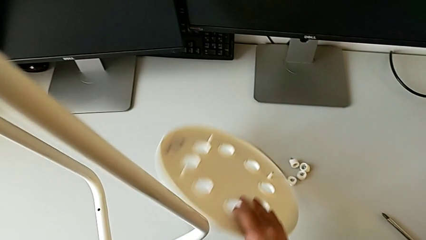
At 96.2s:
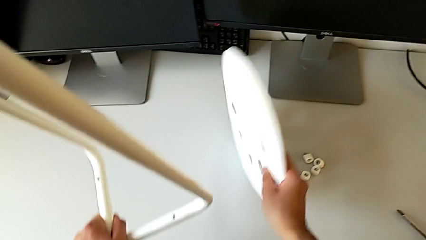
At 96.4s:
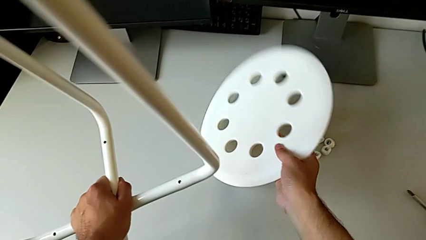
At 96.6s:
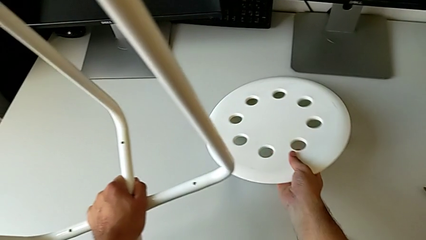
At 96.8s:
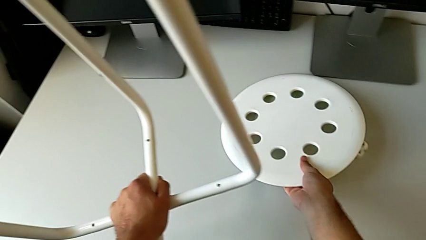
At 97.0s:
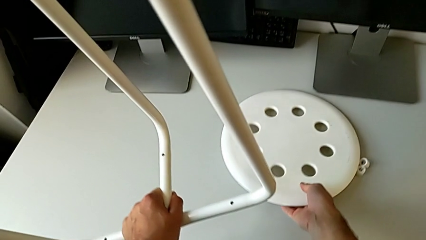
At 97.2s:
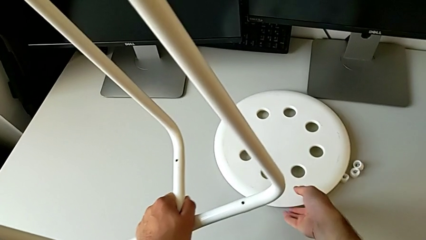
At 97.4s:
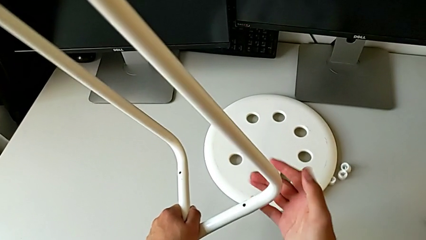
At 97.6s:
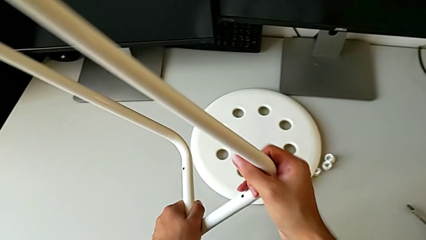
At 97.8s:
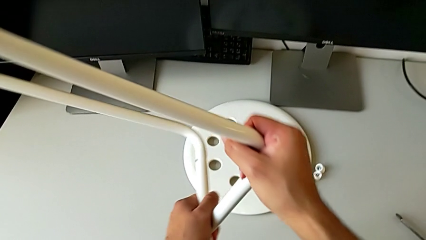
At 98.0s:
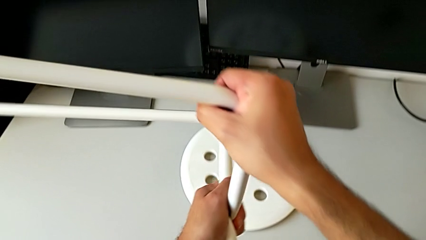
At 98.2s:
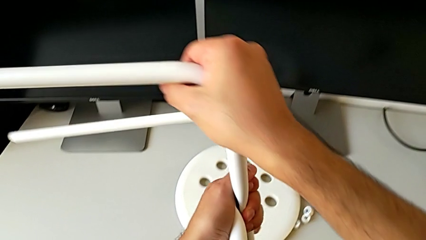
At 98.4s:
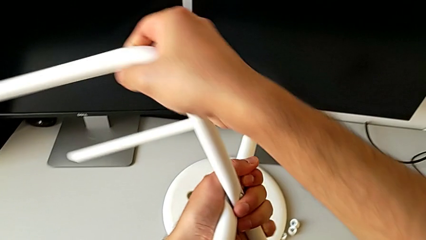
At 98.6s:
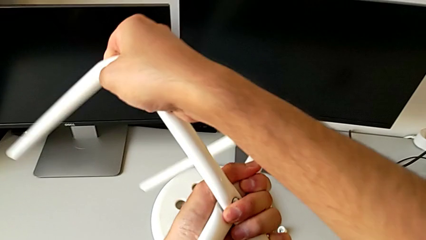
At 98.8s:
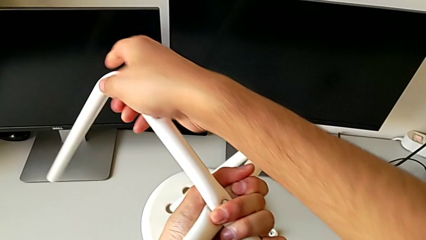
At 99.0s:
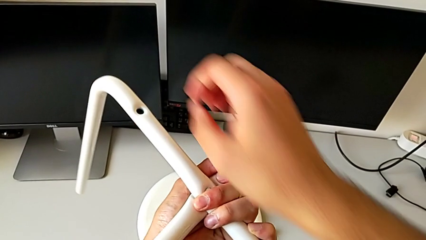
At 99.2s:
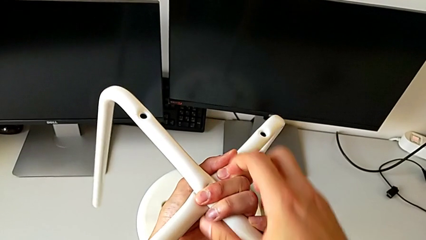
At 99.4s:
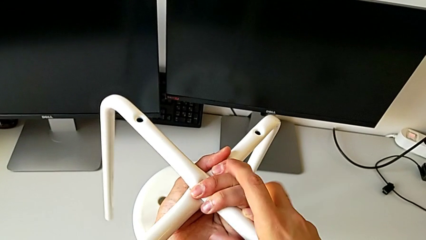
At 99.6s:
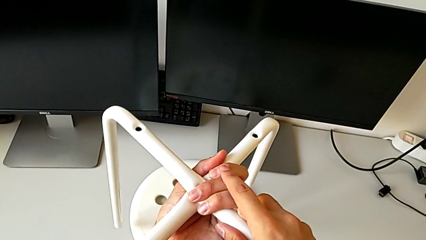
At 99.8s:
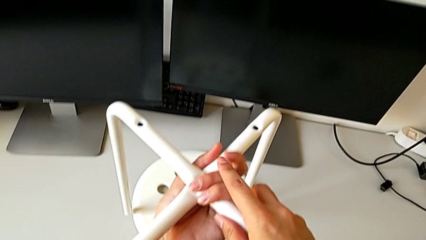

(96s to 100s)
The camera wearer is removing all the screws. They rotate the seat and rotate the leg.

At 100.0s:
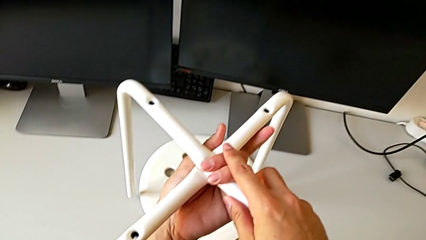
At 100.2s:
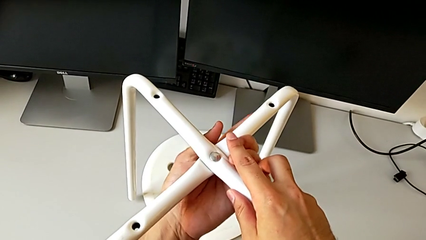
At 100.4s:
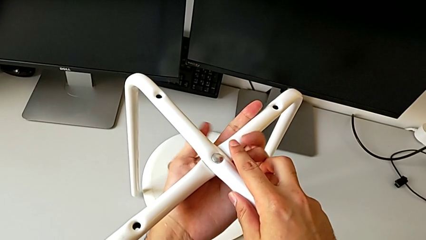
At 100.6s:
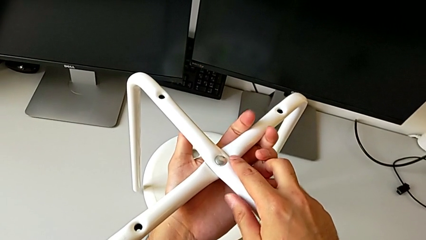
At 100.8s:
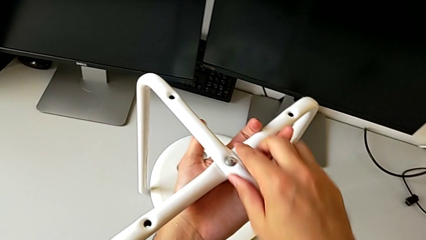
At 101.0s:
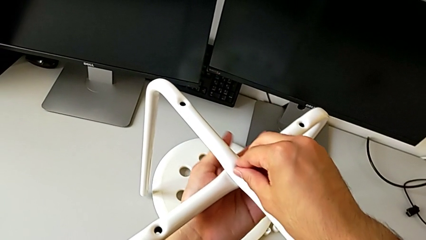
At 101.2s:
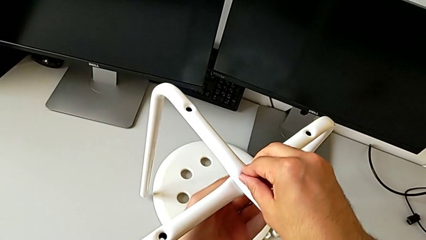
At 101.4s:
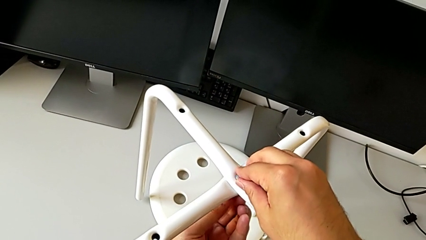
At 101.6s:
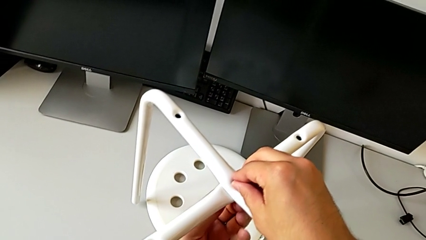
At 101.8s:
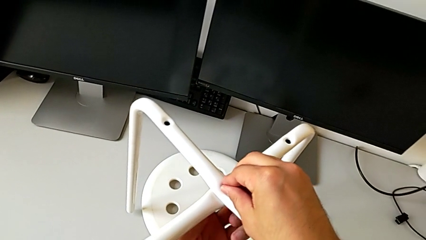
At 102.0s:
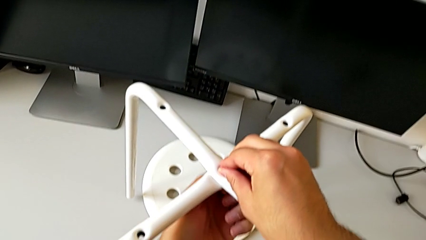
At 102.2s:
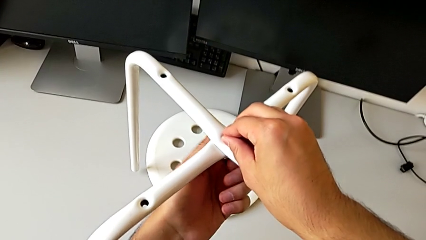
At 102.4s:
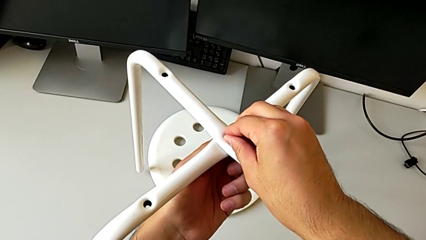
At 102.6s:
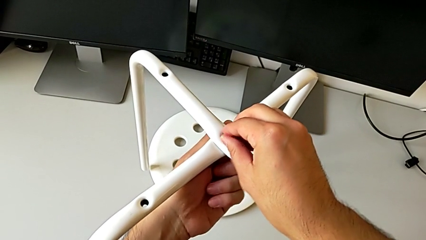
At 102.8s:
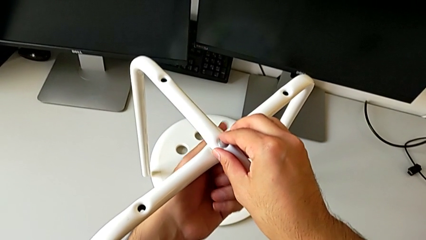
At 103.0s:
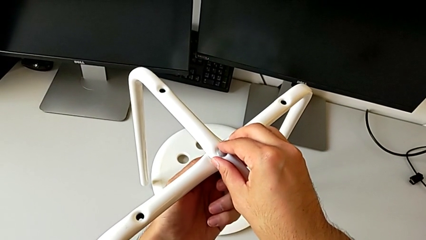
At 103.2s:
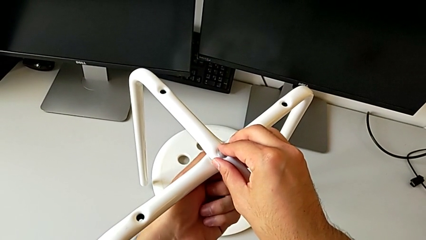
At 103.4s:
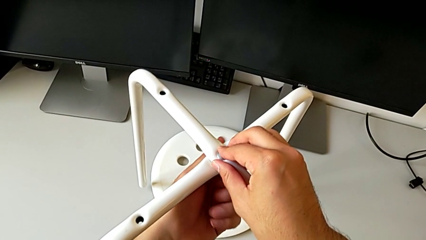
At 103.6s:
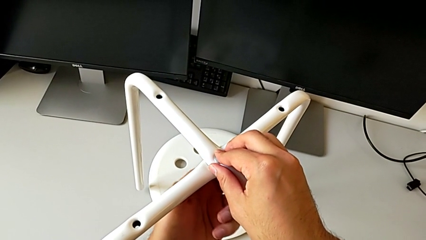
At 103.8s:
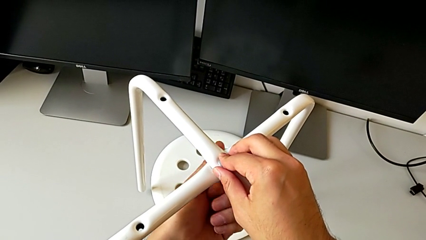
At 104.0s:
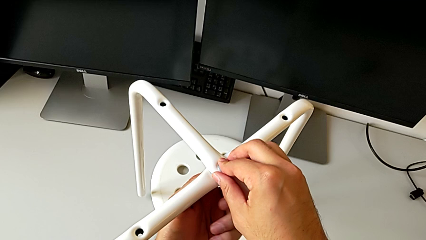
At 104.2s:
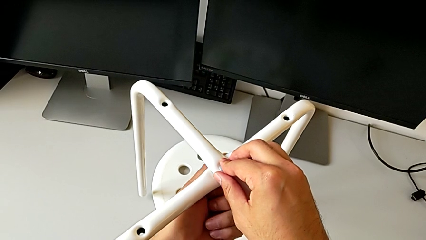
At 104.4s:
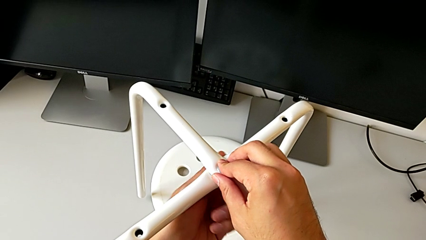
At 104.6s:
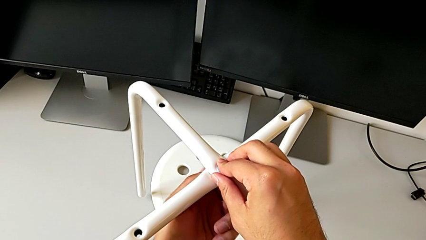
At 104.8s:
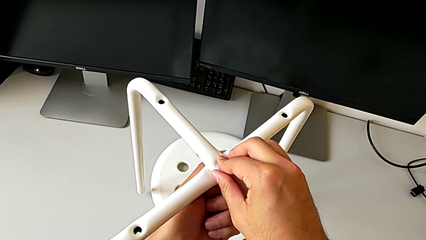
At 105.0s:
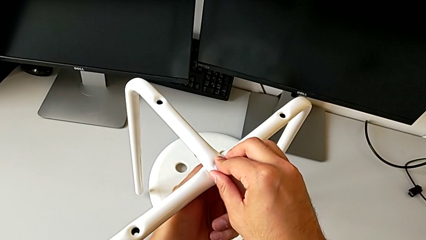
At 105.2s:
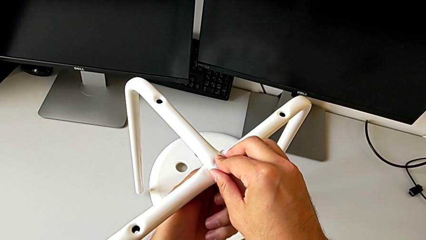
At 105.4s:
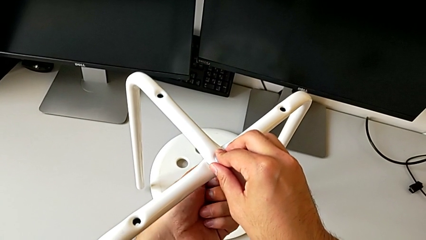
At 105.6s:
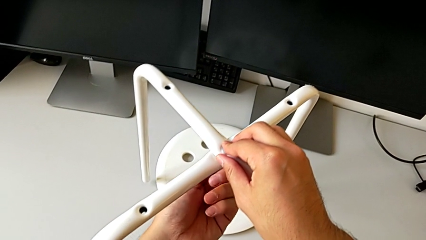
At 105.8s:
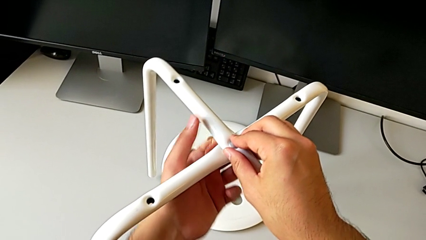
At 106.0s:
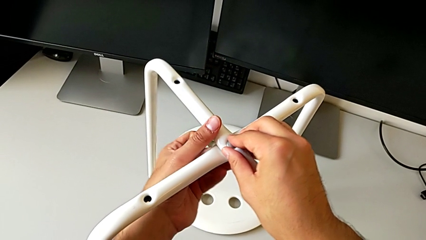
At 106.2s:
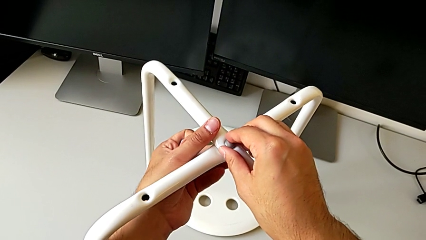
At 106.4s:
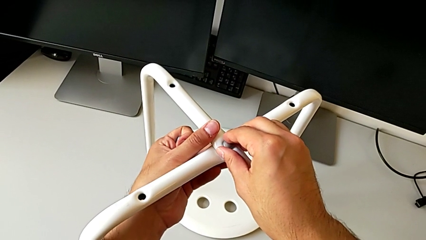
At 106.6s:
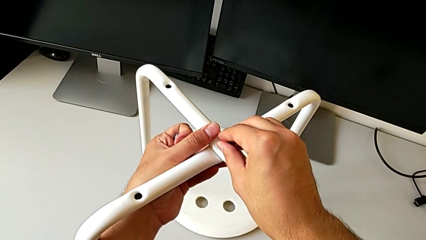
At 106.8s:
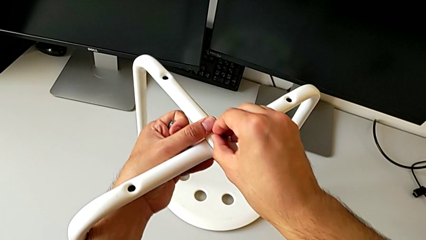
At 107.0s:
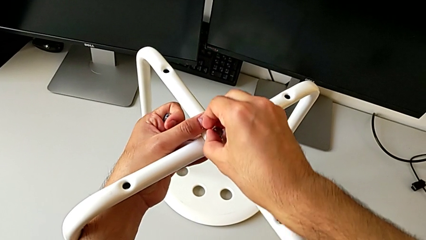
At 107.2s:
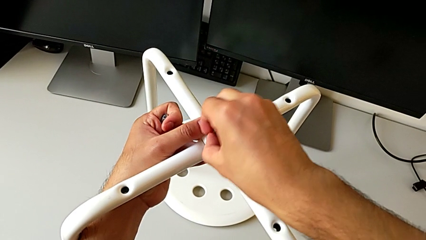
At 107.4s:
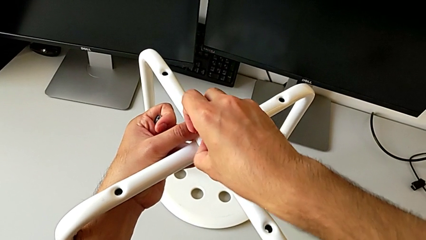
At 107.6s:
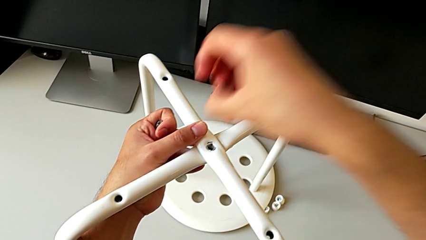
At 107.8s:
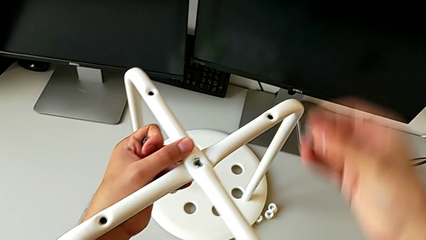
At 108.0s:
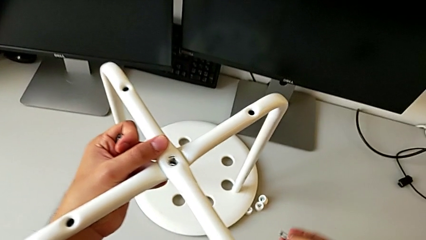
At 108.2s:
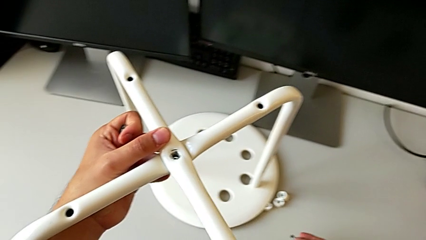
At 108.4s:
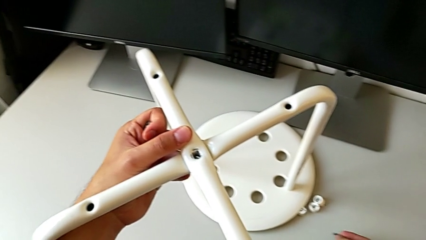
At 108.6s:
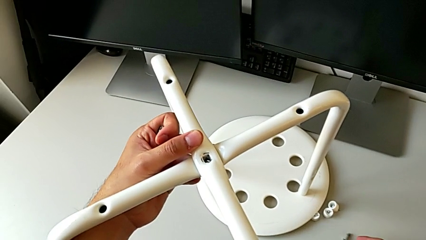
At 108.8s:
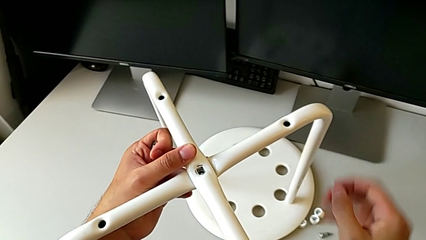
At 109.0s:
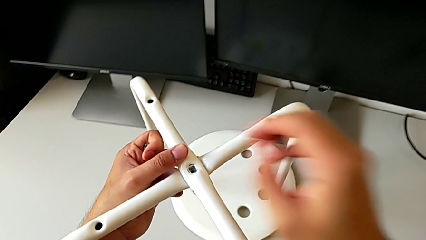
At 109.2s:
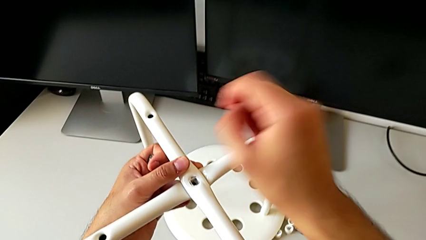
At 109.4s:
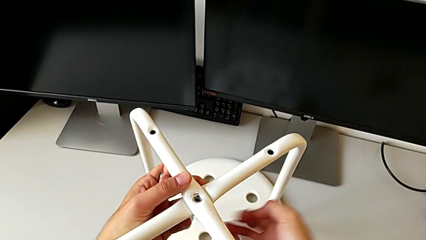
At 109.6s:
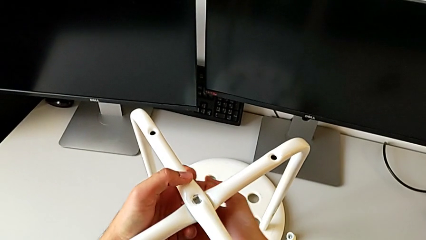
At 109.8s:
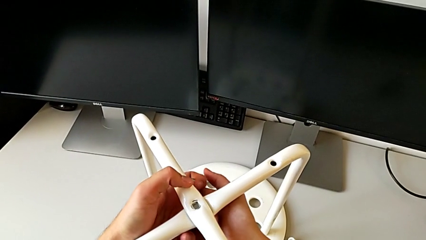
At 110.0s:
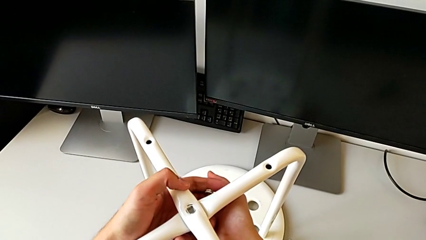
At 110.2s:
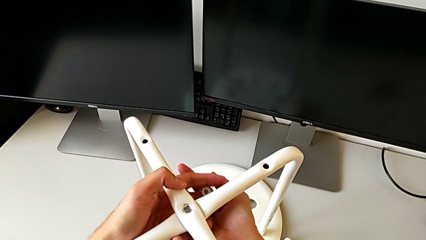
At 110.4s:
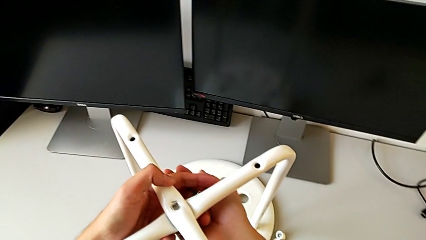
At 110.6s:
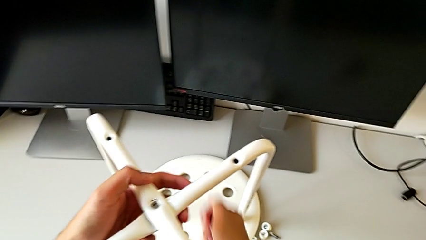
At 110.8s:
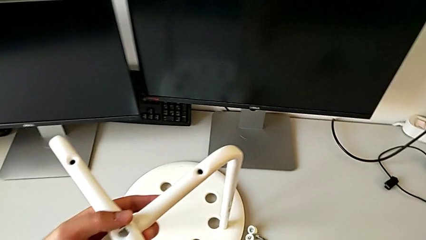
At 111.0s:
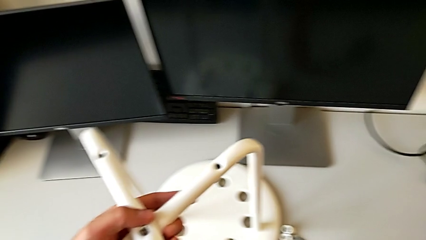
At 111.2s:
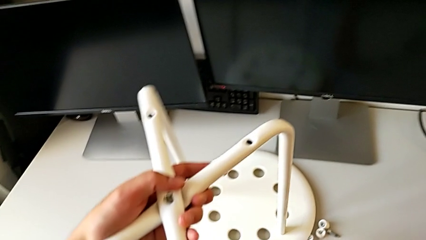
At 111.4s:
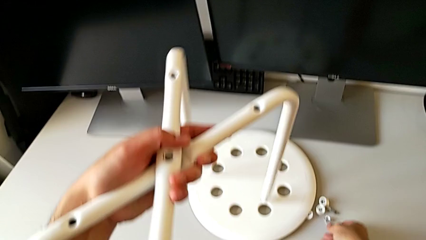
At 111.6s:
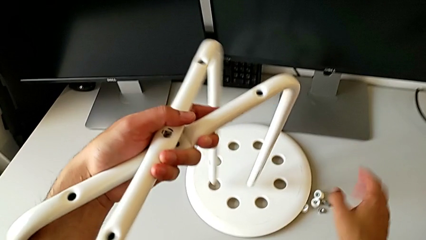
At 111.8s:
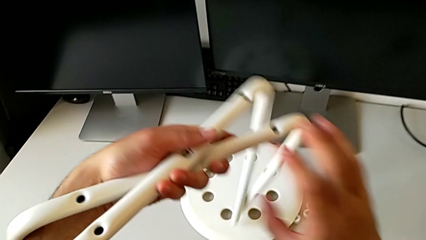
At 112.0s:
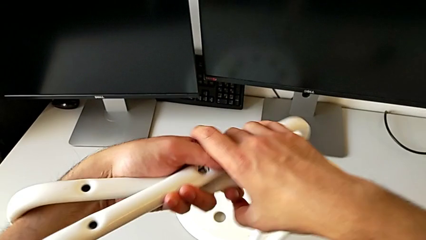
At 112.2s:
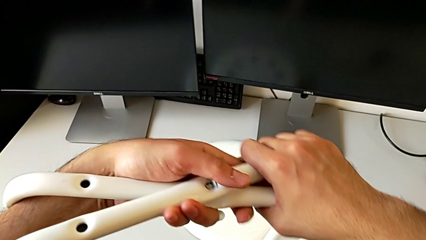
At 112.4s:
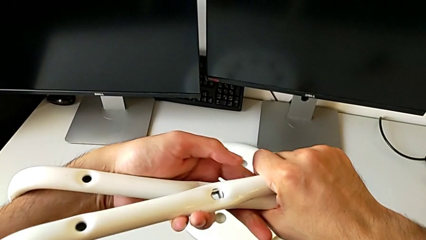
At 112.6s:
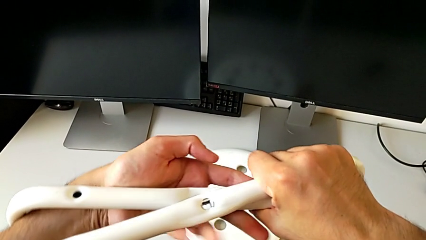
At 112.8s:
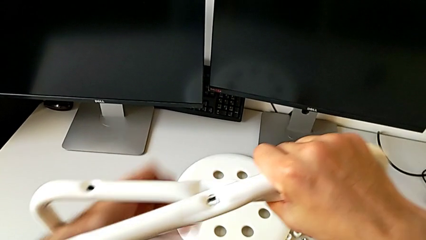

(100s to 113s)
The camera wearer is removing the legs of the chair and arranging the parts of the chair. They unscrew the hex nut, withdraw the bolt, place it and place the hex nut.
